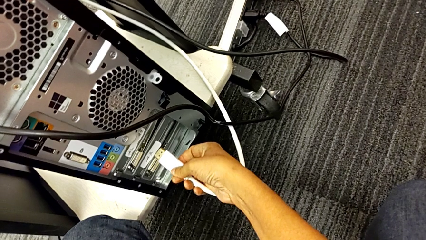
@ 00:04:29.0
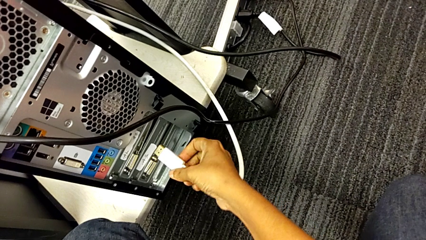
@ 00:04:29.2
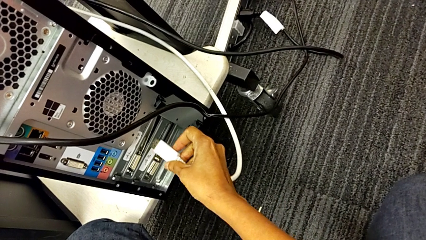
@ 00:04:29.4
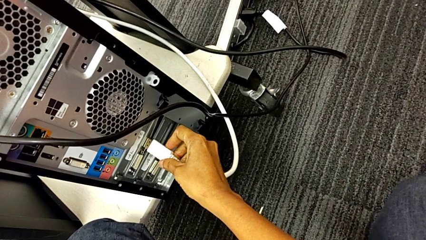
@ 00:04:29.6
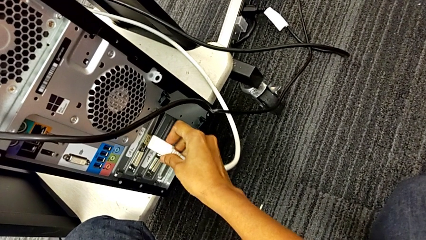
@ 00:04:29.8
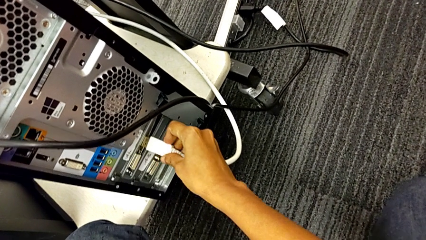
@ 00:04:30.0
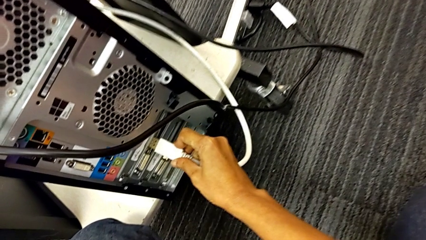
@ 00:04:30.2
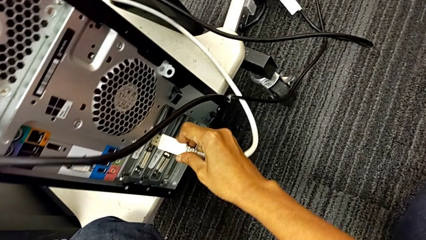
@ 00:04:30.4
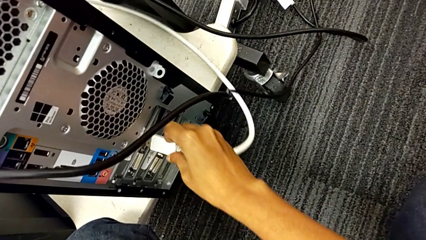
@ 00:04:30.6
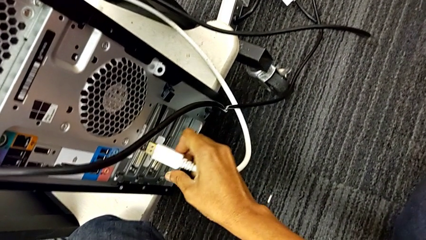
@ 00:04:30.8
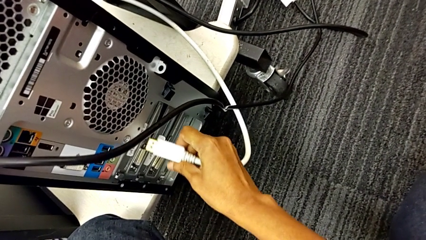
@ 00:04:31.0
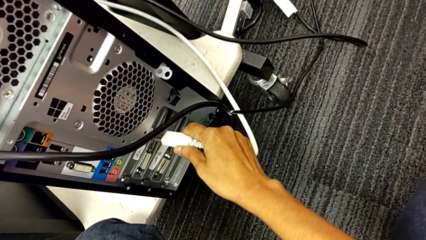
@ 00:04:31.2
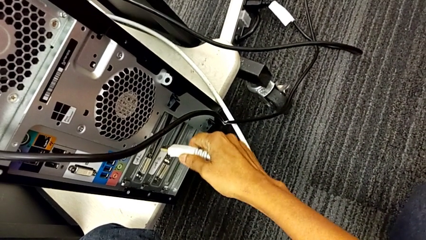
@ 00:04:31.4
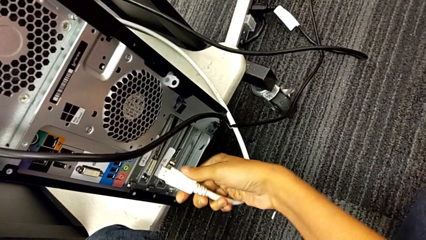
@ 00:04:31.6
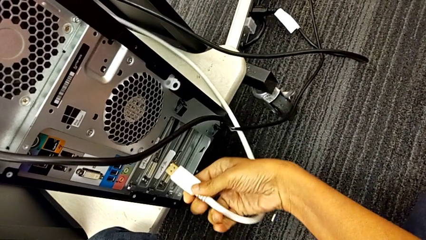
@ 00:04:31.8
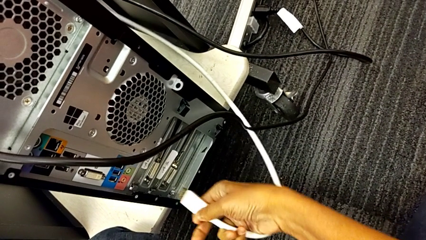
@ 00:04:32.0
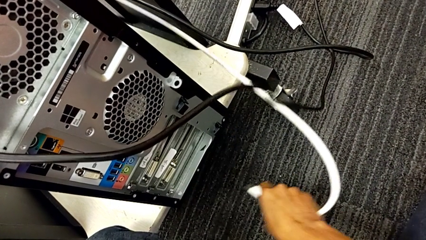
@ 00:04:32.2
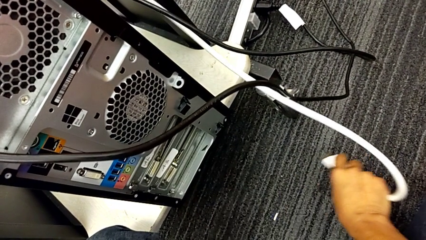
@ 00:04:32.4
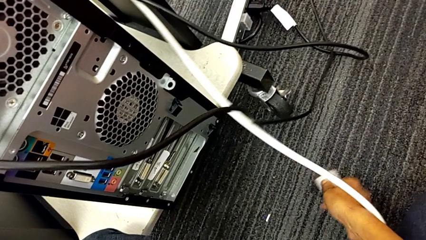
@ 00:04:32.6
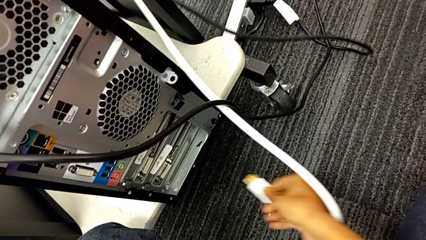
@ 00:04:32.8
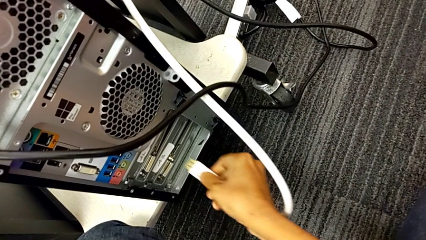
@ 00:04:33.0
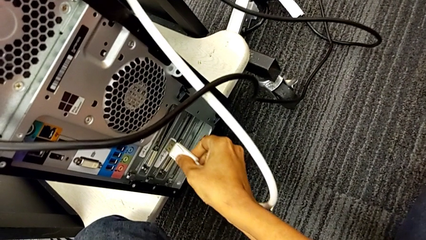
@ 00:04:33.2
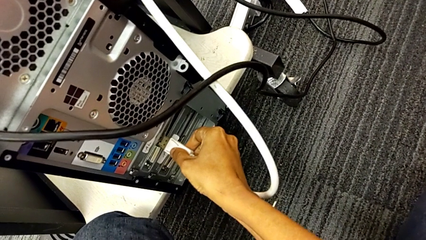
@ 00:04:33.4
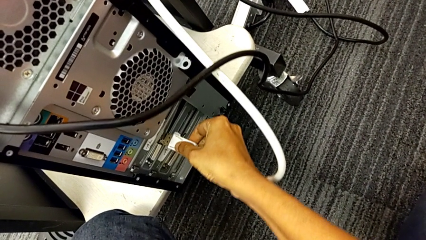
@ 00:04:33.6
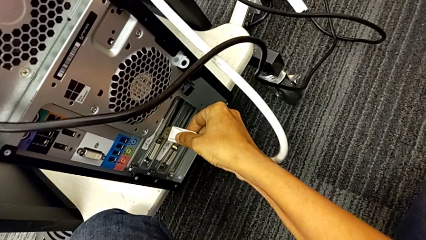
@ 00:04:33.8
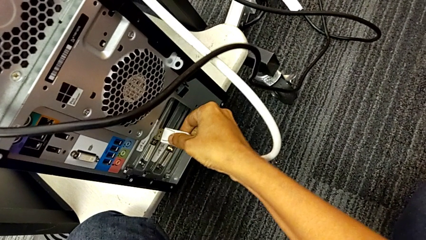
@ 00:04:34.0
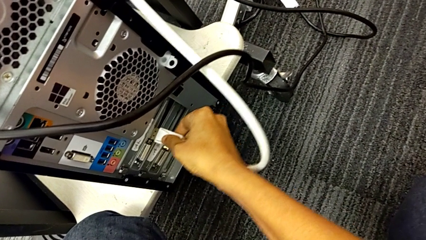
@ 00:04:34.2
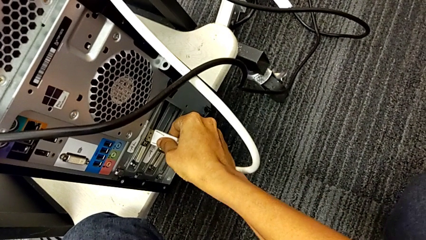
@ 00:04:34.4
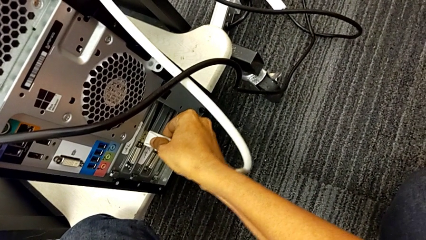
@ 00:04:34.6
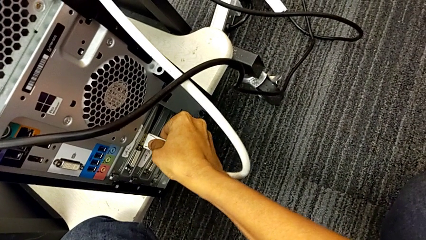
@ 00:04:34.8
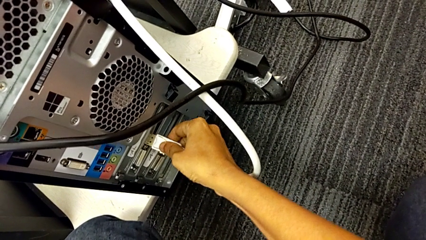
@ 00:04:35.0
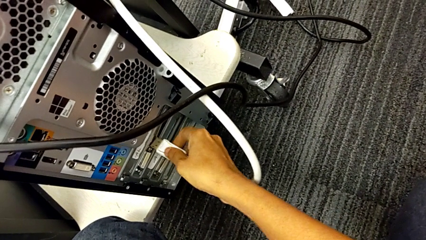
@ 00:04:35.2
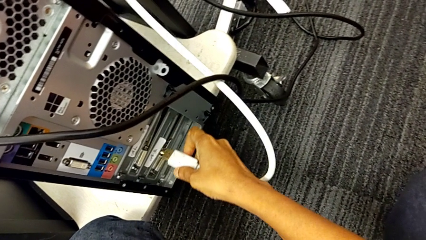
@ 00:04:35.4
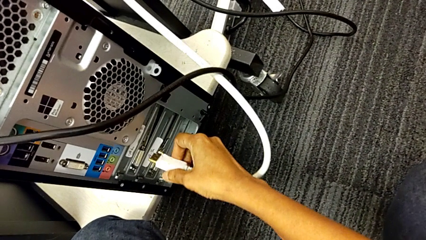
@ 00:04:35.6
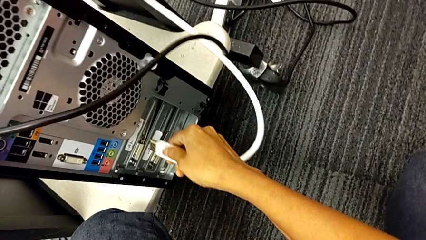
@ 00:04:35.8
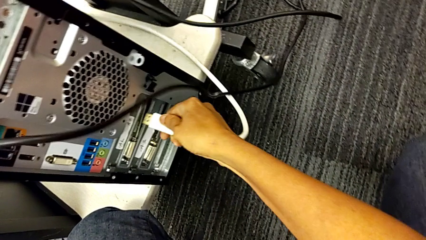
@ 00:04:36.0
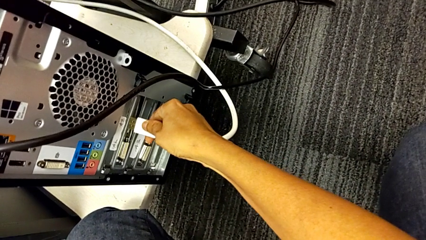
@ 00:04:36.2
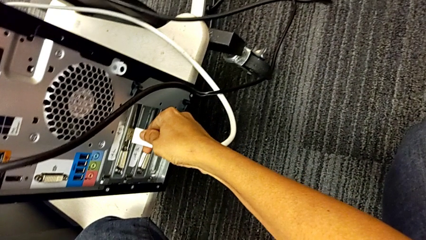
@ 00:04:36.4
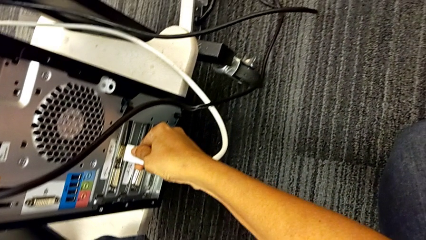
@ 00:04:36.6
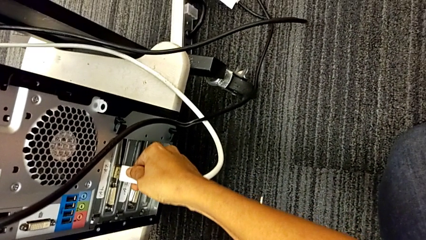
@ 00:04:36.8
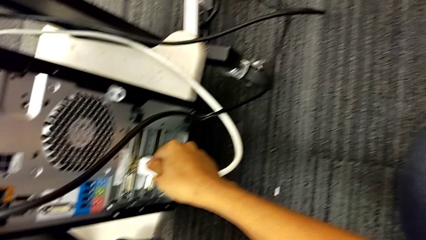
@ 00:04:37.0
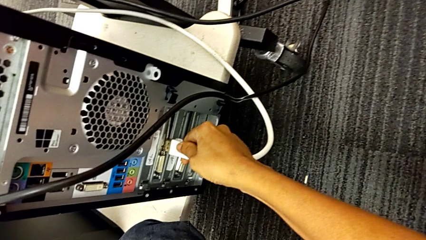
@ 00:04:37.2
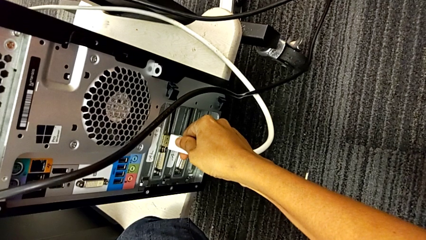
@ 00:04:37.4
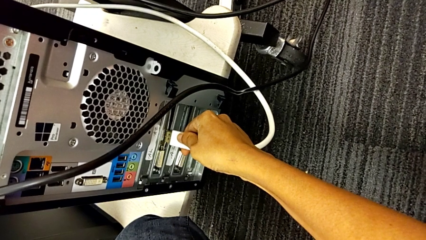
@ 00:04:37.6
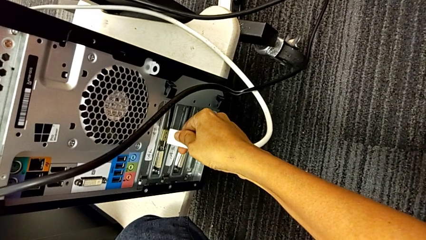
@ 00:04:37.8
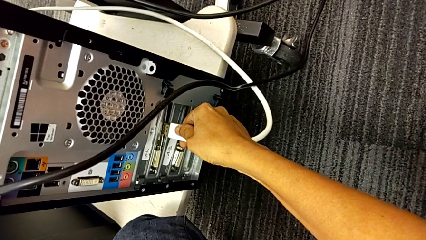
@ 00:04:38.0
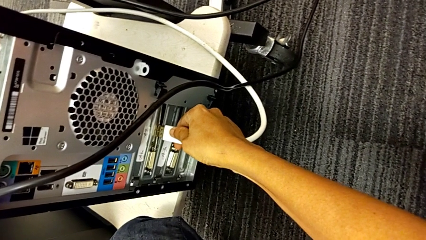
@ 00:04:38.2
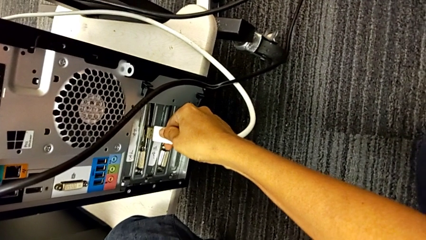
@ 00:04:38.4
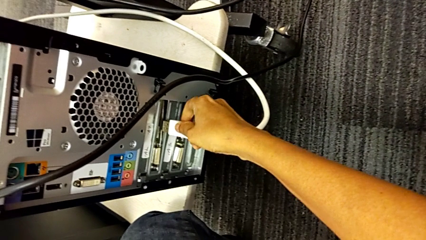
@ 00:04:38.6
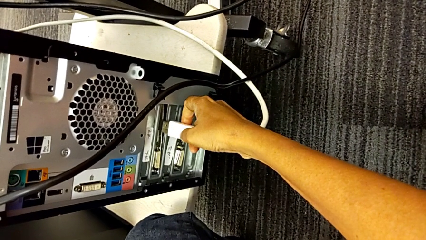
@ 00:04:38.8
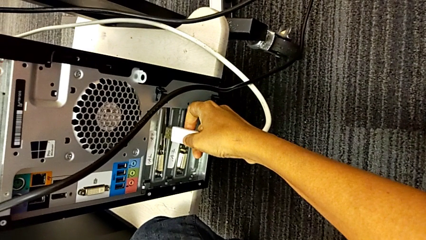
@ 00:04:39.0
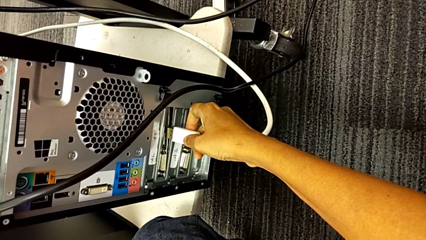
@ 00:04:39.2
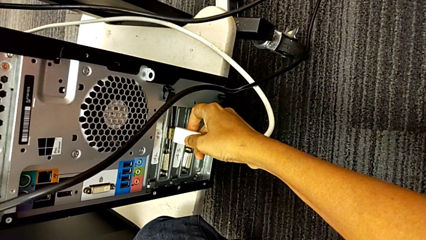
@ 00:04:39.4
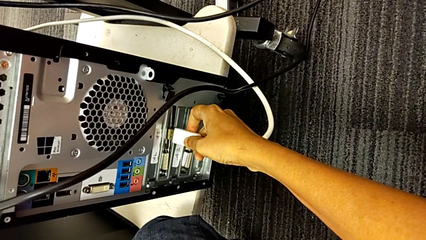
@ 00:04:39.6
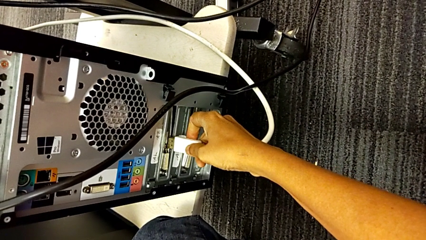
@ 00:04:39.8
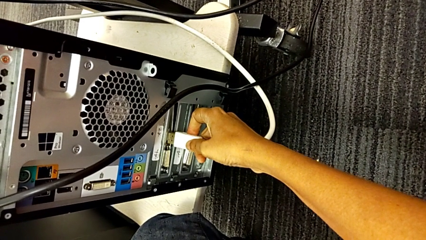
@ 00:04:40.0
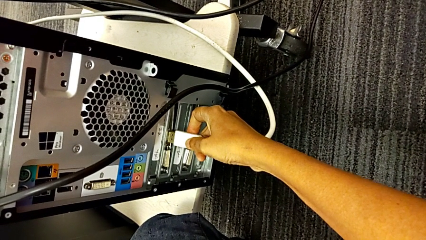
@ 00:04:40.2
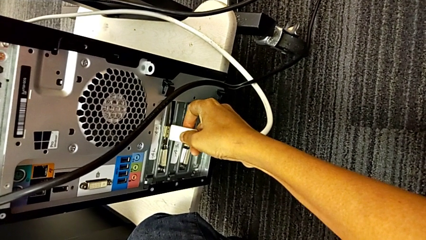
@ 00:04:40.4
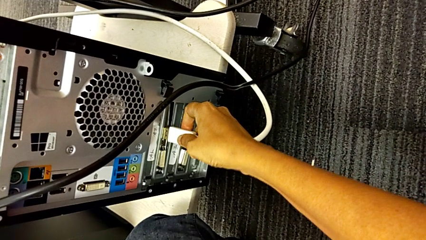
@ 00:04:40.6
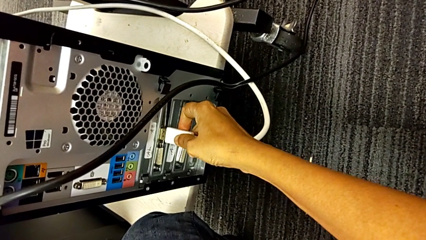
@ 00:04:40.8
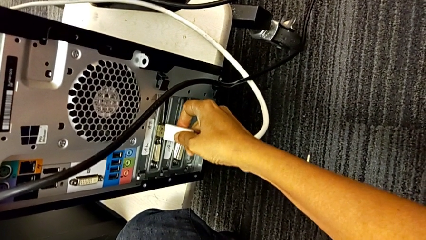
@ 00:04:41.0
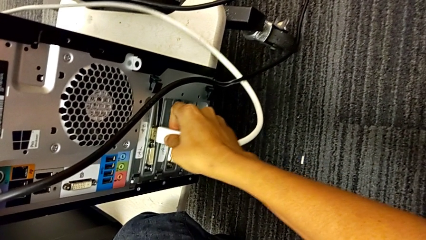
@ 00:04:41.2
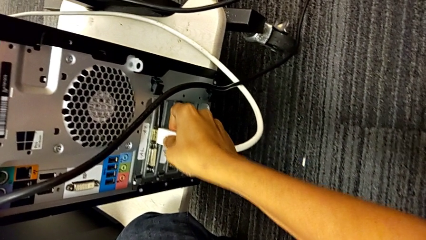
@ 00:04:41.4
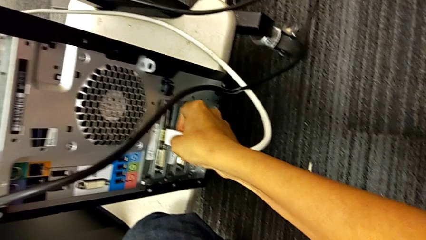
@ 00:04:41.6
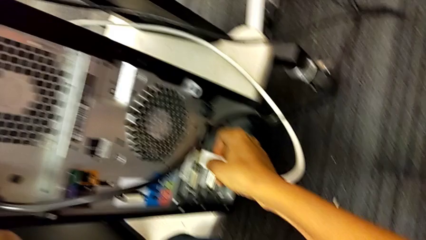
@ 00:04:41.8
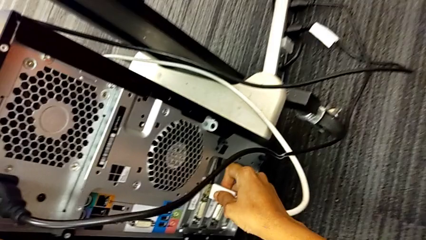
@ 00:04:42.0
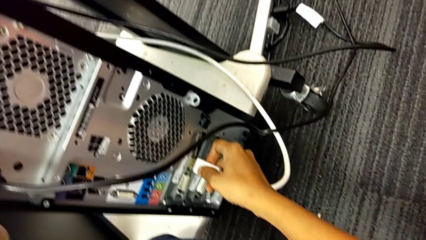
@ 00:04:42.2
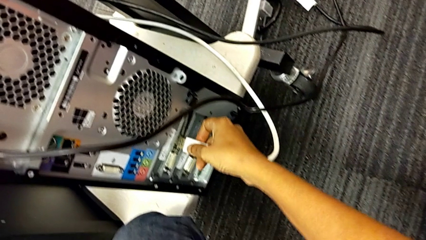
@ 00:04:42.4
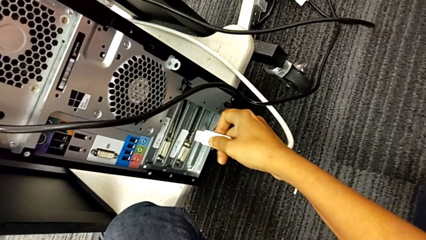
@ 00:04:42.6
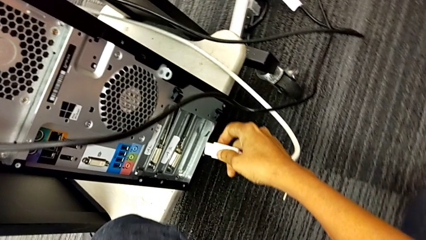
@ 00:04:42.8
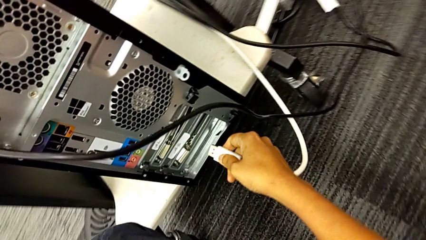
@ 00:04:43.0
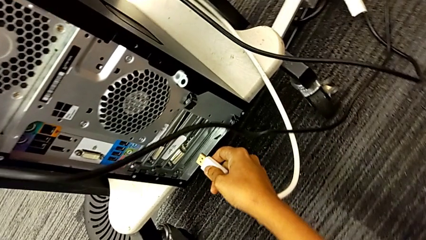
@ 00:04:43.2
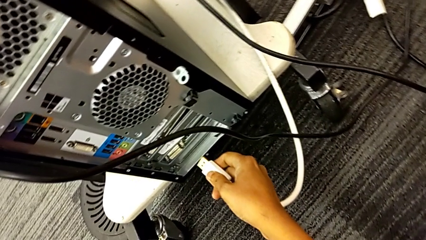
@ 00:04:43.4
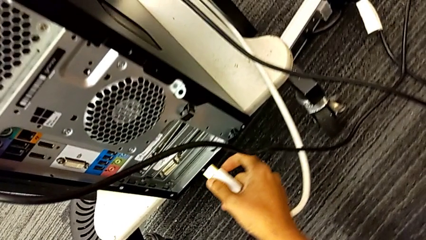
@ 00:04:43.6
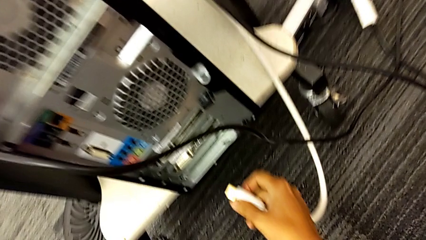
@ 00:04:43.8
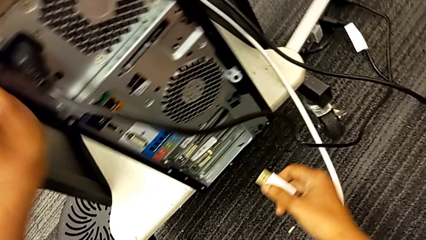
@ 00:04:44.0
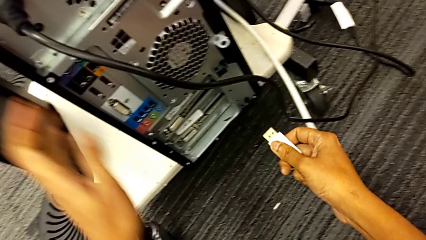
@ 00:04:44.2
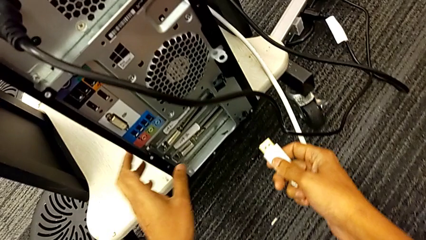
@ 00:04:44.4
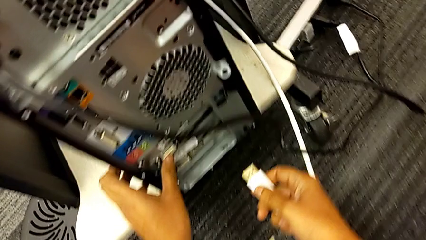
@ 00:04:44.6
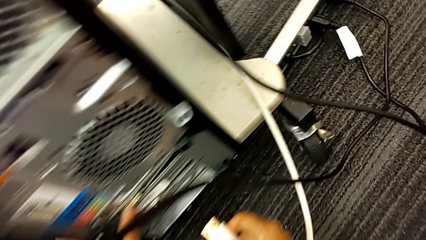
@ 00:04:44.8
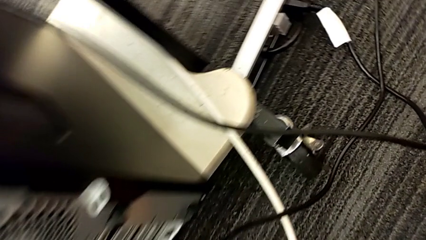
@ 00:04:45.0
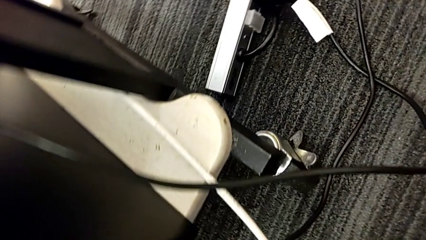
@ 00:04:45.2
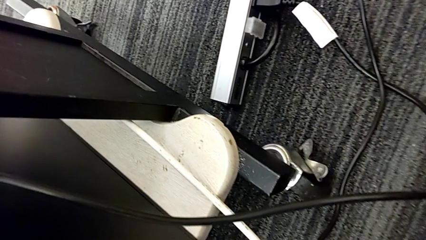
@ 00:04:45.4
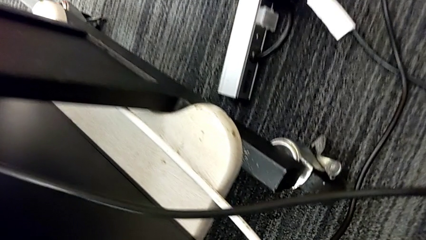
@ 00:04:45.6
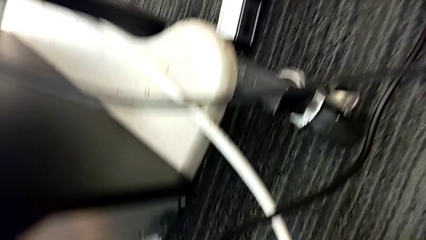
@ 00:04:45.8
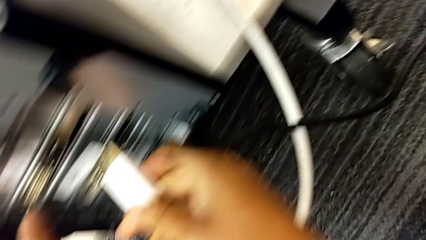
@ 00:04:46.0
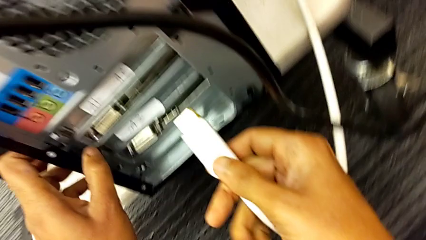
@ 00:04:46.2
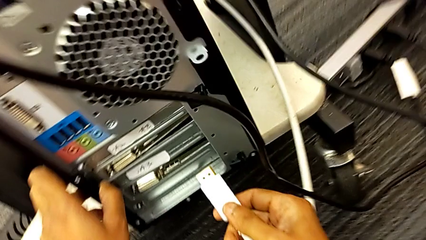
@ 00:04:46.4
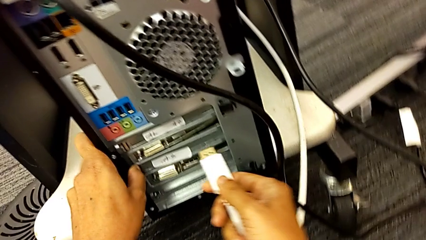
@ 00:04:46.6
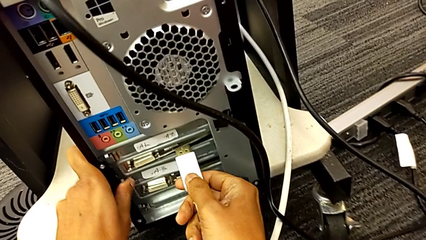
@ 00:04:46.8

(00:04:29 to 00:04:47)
The camera wearer is plugging in the computer tower. They wrongly insert the HDMI cable, trying to plug the wrong side of it, flip it, insert it and wrongly insert it, trying to plug the wrong side of the HDMI cable and in the wrong tab.
